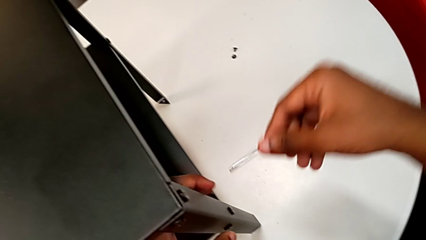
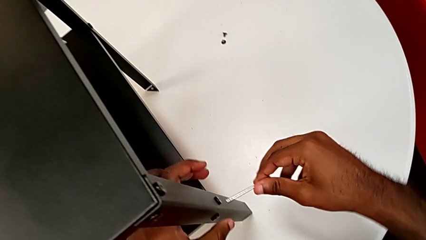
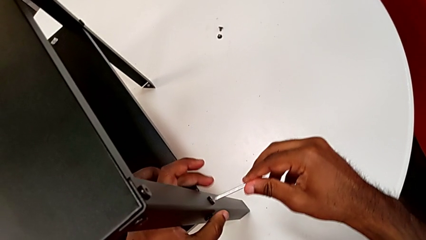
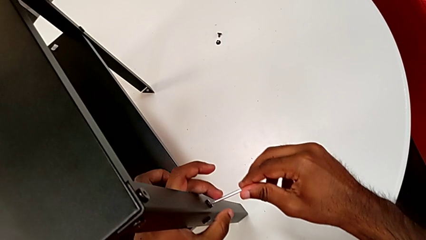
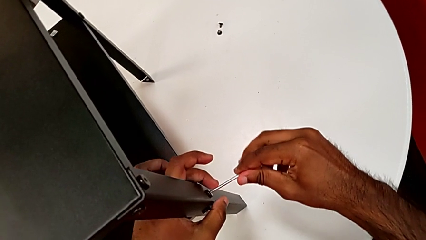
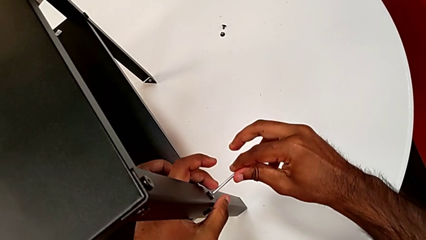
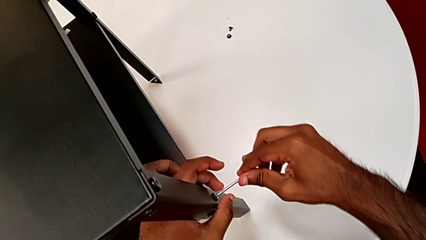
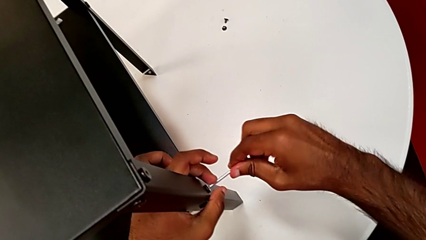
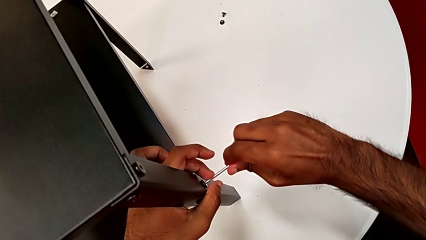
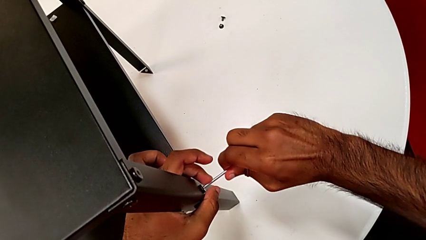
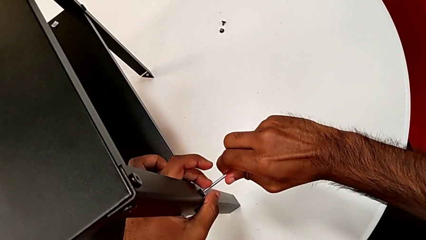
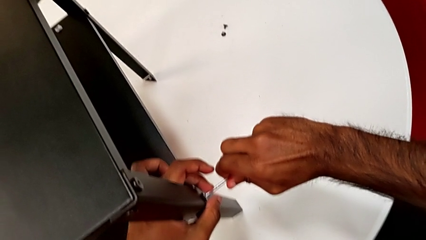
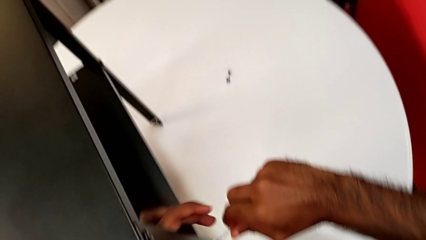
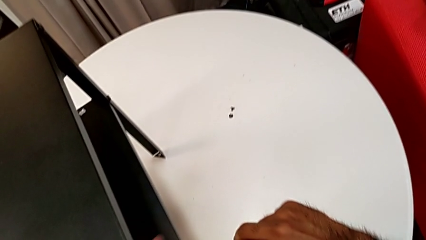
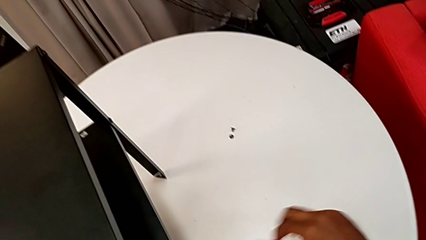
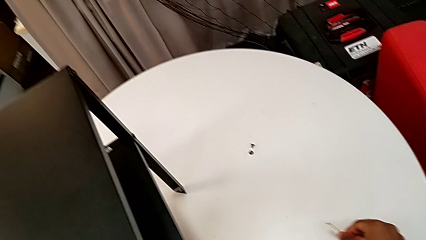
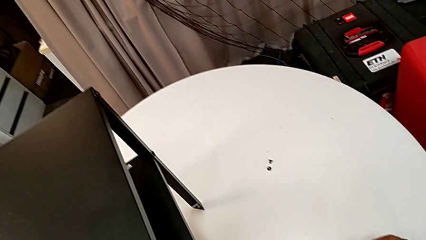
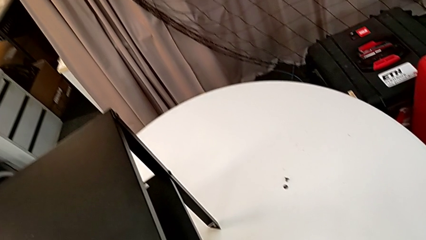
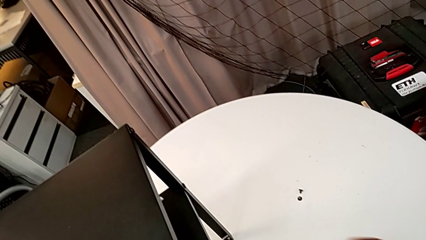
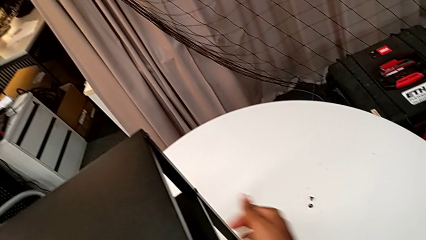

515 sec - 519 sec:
The camera wearer is tightening the screws. They withdraw the Allen wrench, insert it, screw the hex socket head and withdraw the Allen wrench.

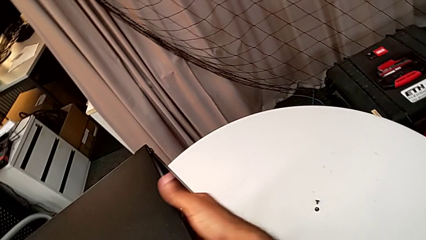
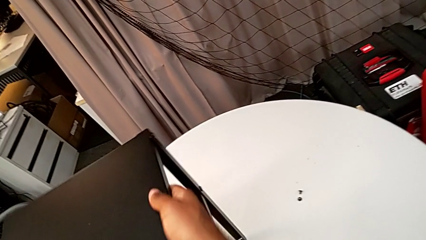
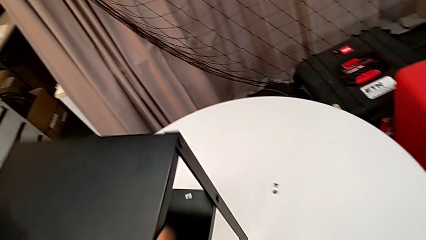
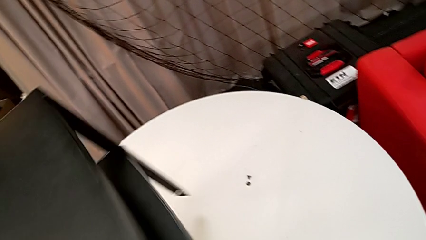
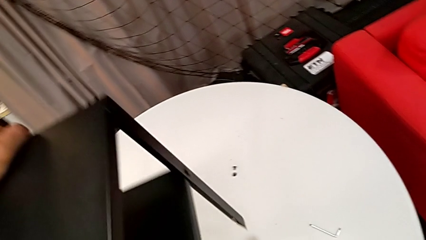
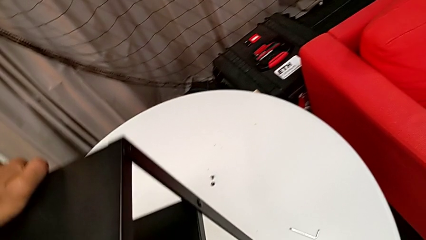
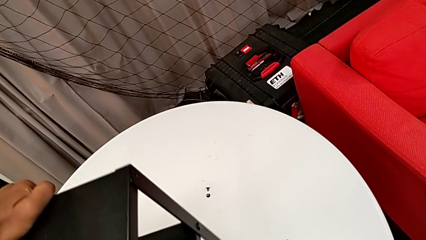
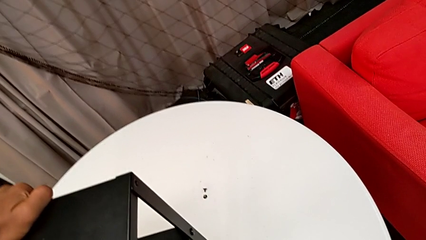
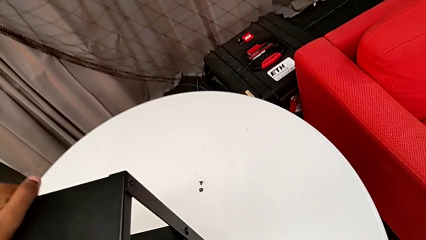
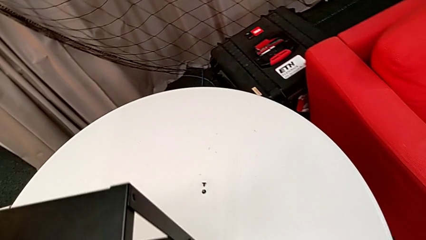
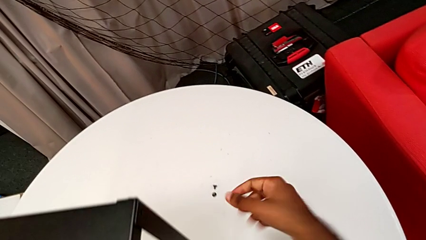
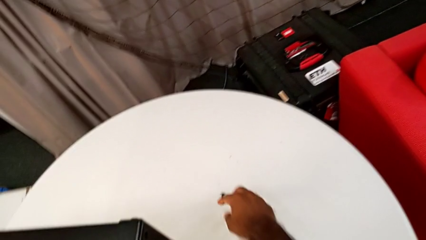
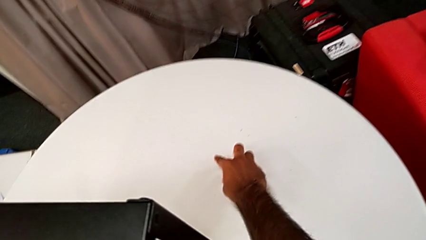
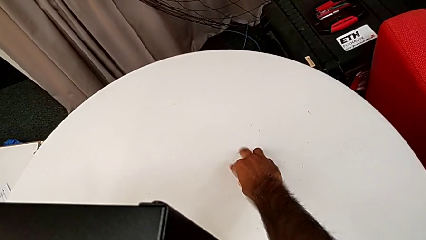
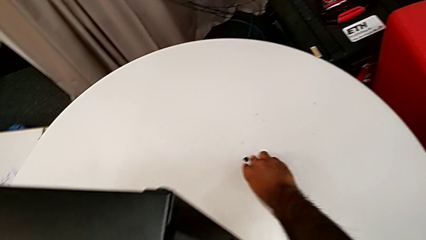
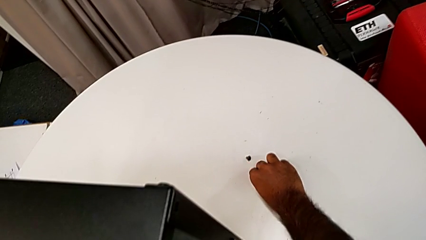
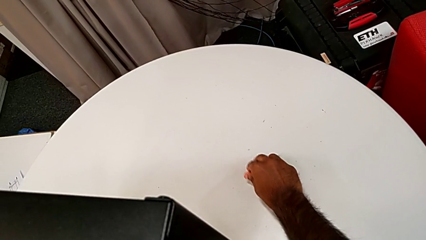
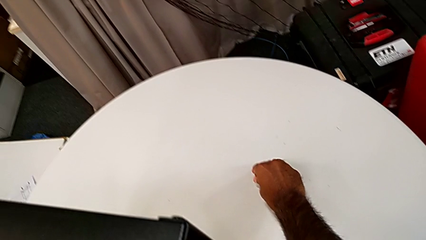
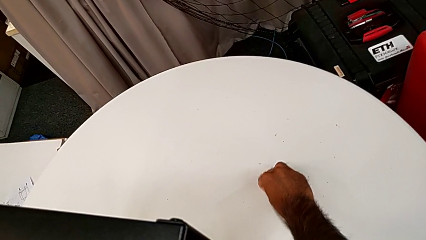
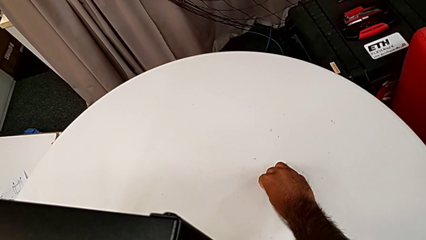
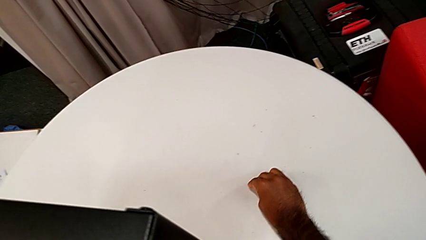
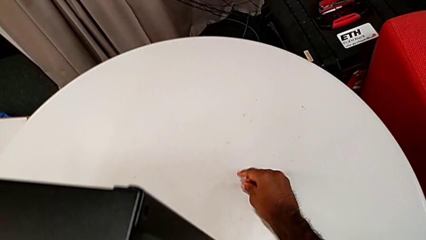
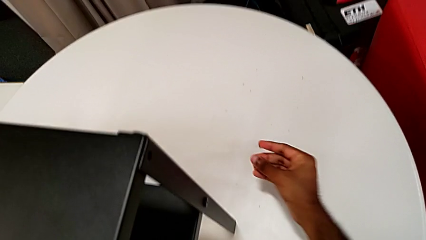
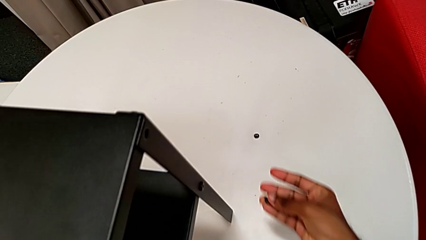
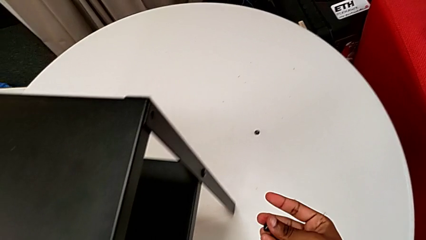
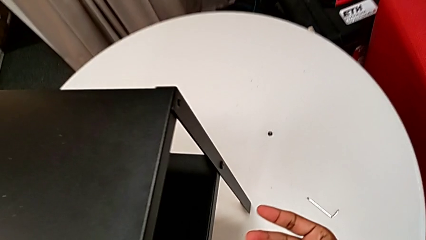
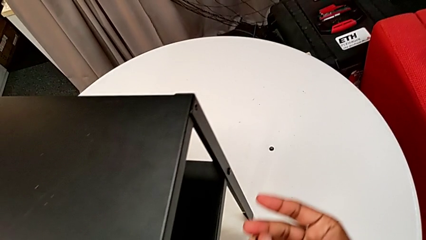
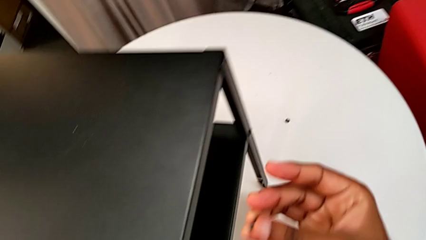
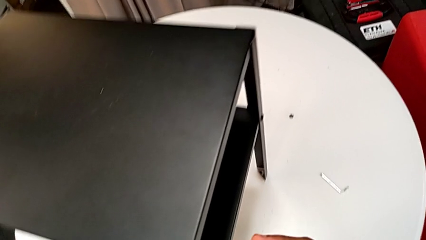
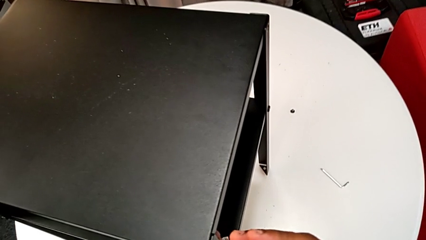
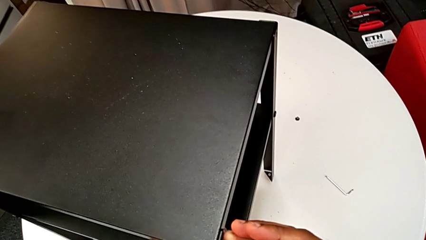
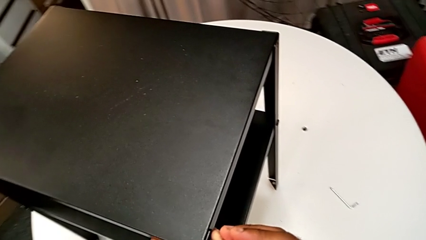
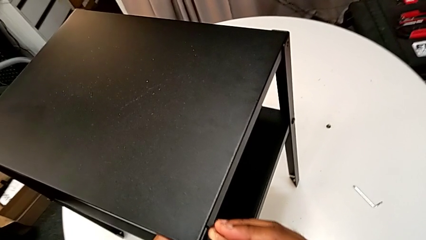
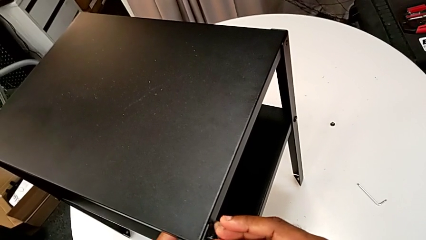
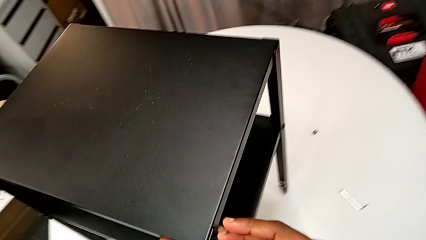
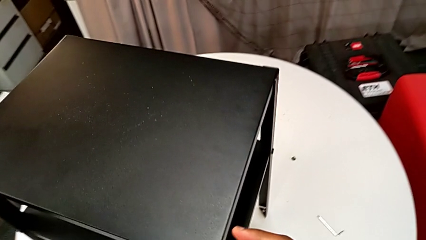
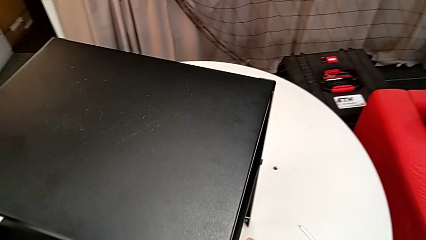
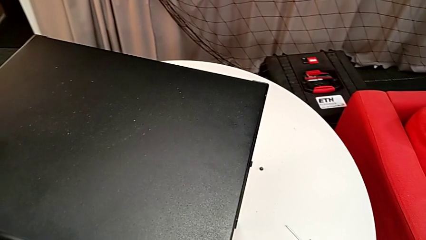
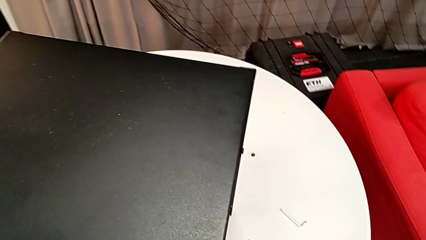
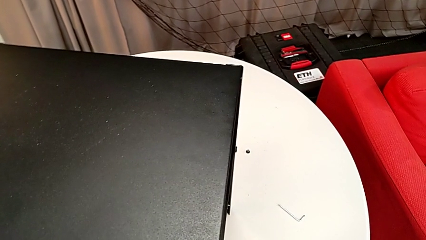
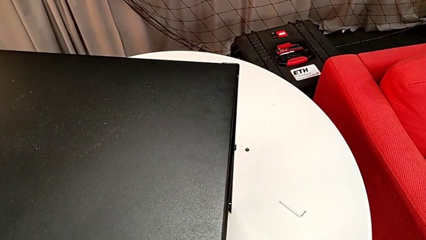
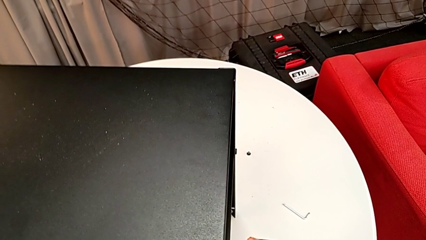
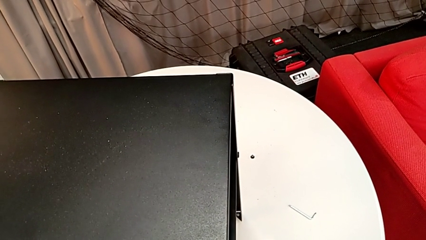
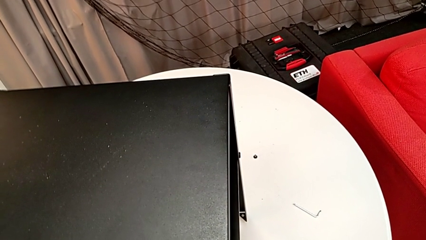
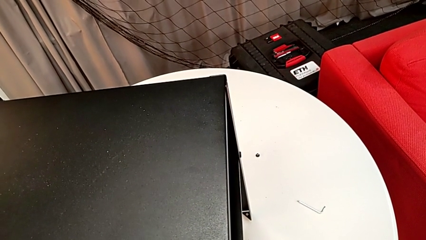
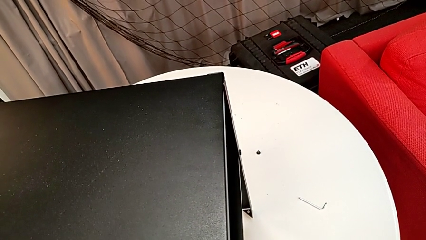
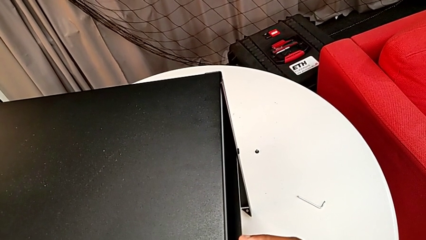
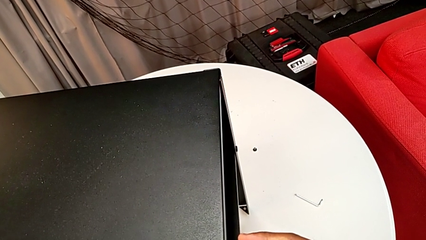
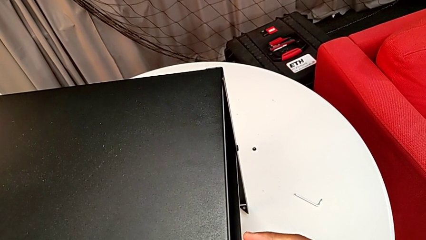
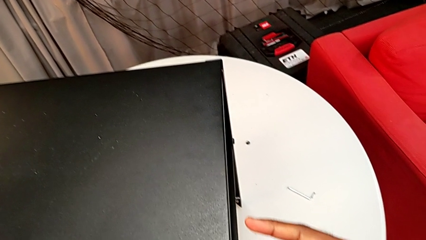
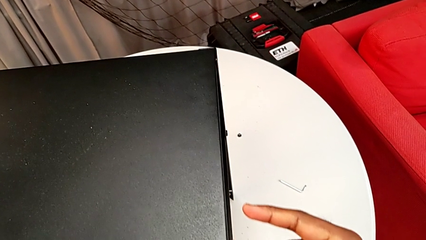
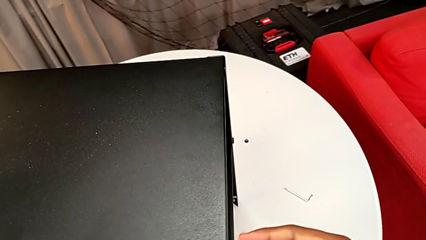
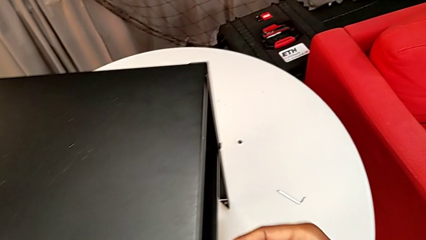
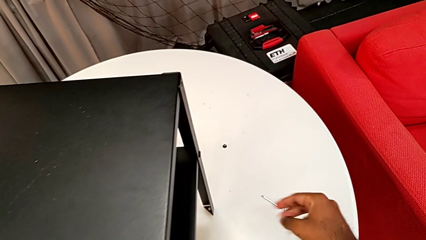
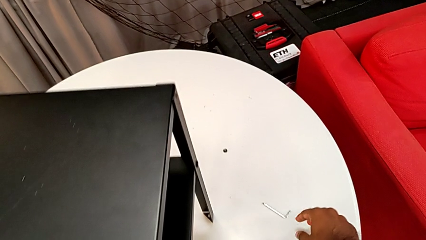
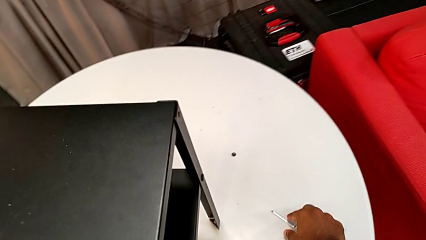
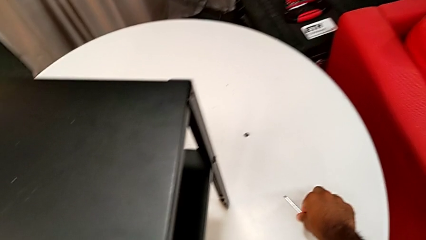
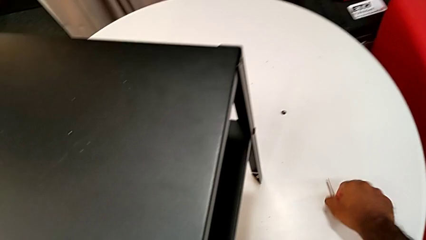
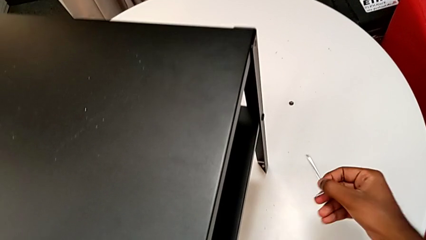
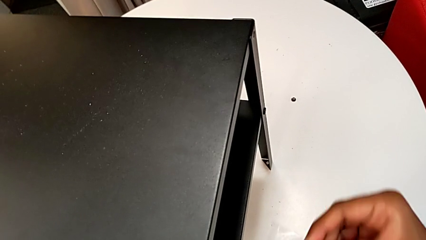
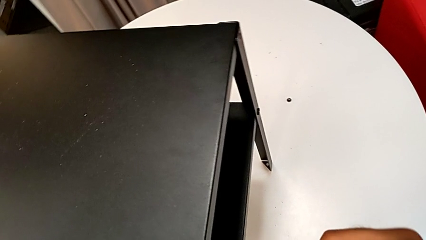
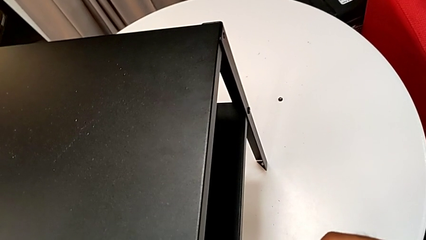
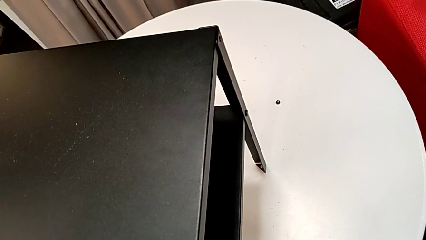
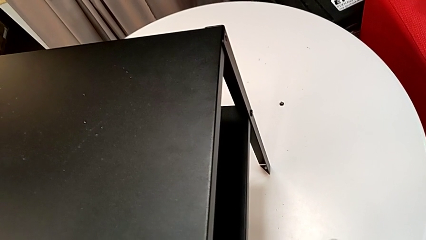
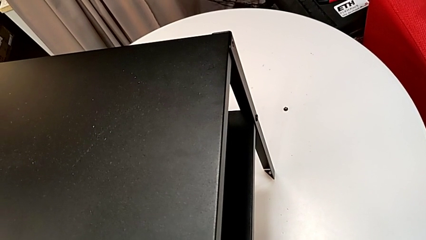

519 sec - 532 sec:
The camera wearer is screwing the two remaining screws. They rotate the nightstand, grab the hex socket head, insert it, screw it and grab the Allen wrench.
